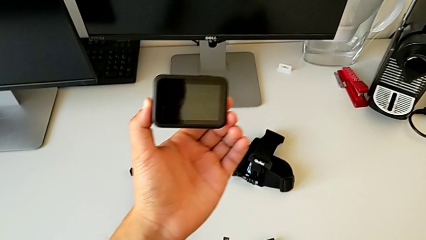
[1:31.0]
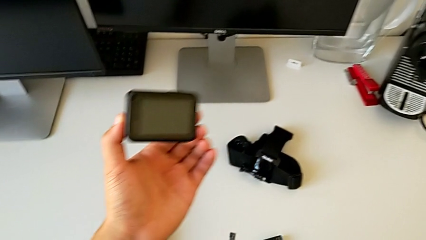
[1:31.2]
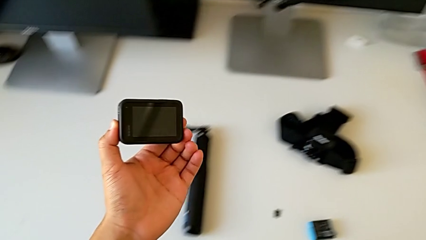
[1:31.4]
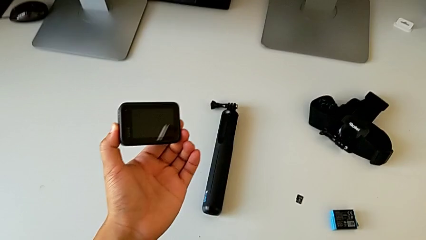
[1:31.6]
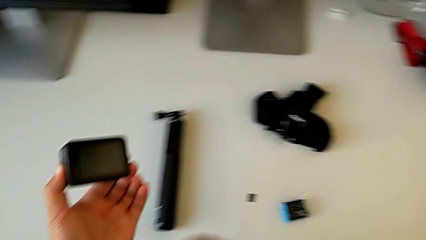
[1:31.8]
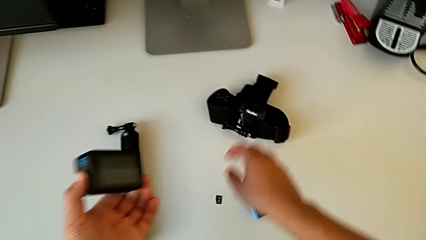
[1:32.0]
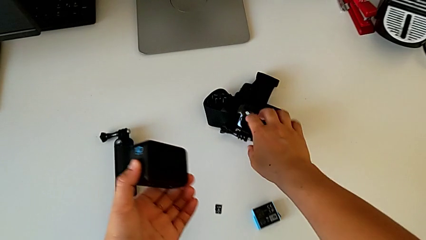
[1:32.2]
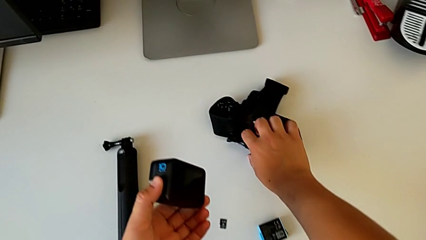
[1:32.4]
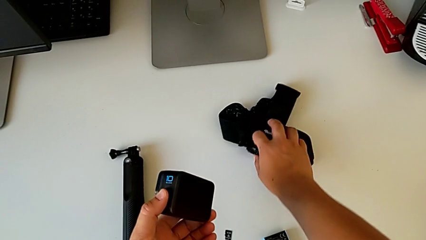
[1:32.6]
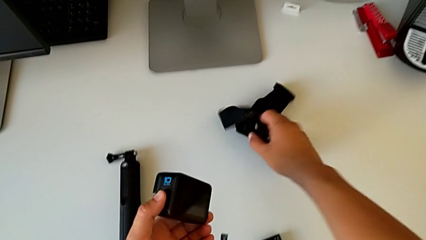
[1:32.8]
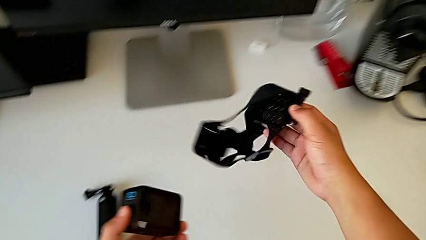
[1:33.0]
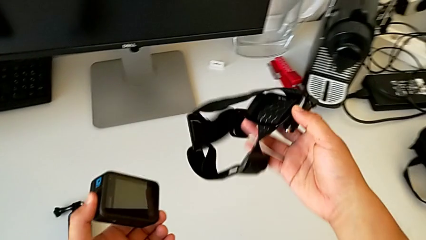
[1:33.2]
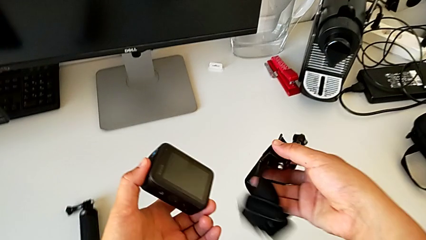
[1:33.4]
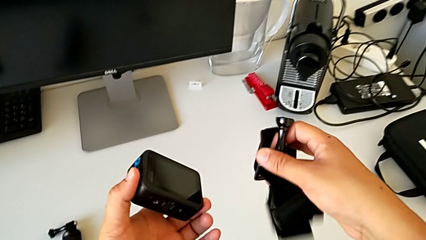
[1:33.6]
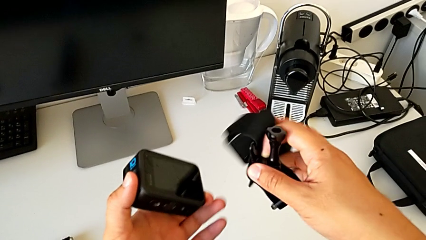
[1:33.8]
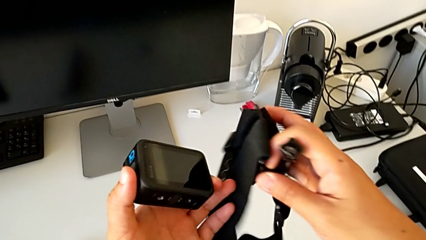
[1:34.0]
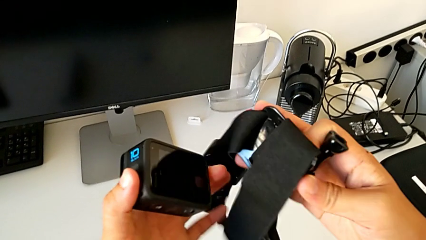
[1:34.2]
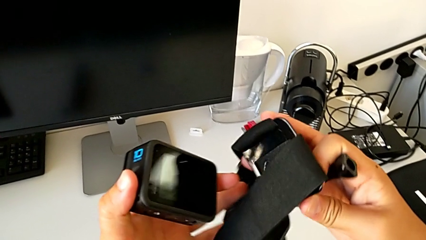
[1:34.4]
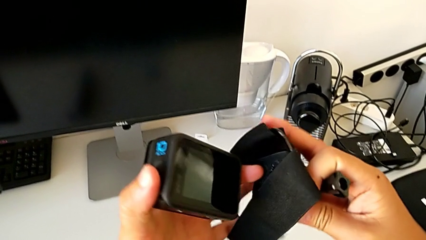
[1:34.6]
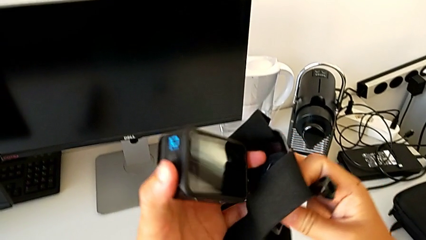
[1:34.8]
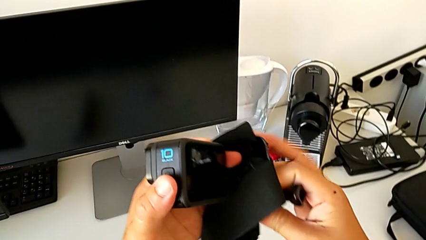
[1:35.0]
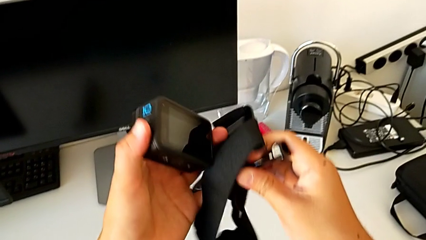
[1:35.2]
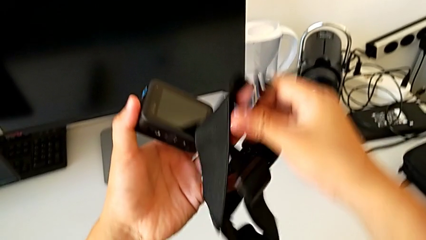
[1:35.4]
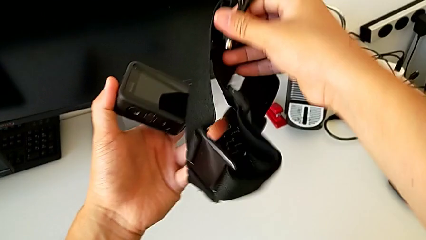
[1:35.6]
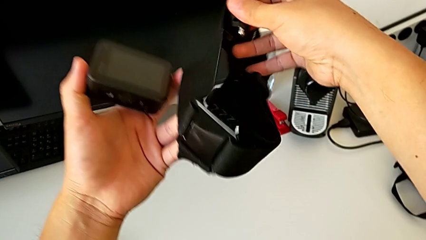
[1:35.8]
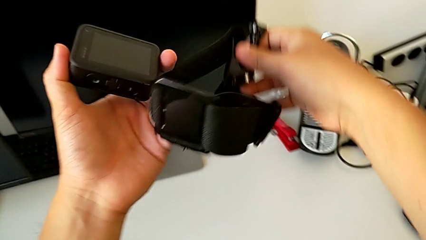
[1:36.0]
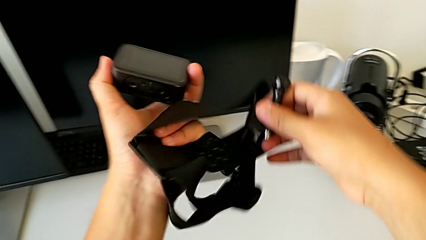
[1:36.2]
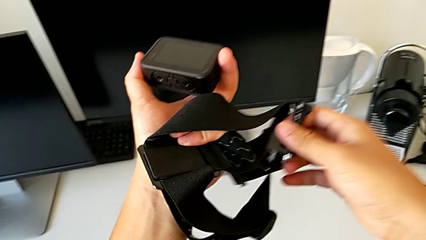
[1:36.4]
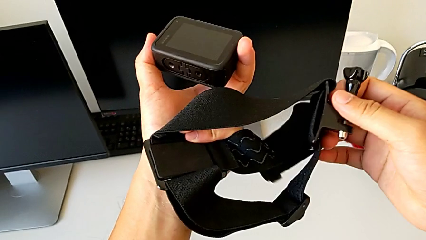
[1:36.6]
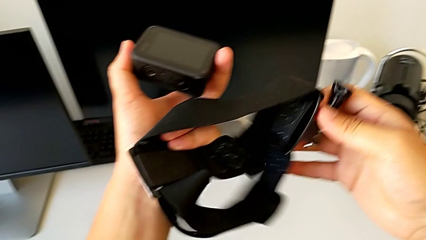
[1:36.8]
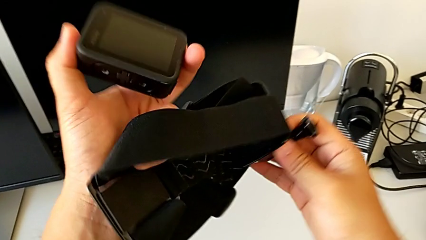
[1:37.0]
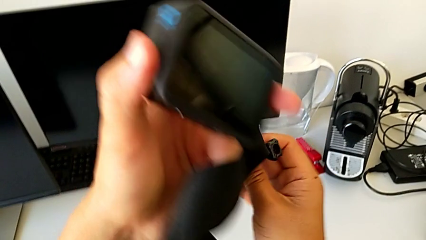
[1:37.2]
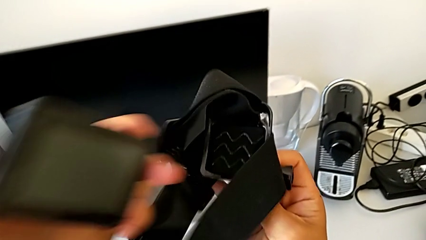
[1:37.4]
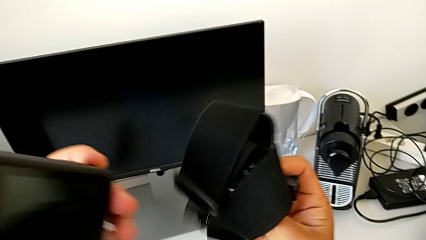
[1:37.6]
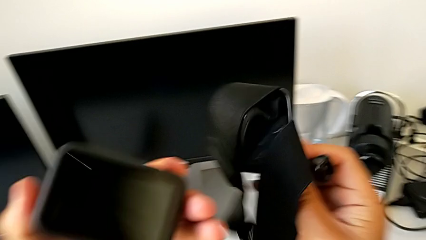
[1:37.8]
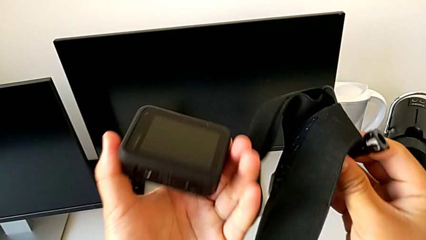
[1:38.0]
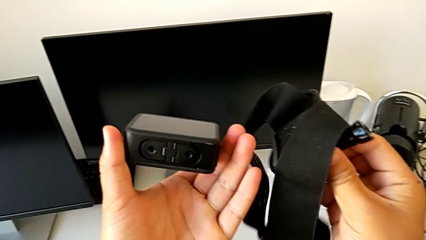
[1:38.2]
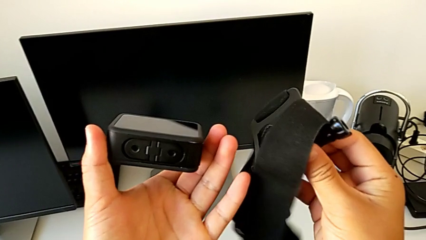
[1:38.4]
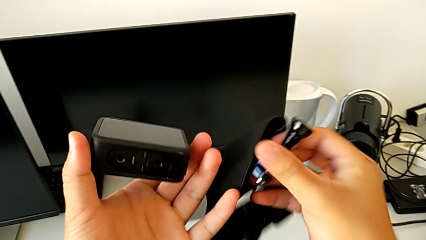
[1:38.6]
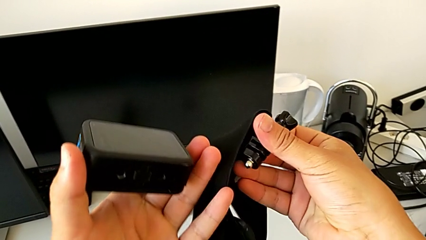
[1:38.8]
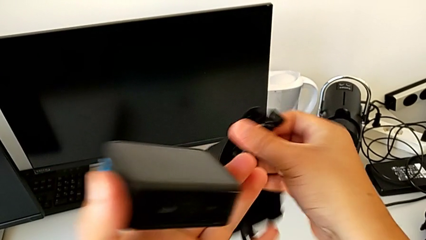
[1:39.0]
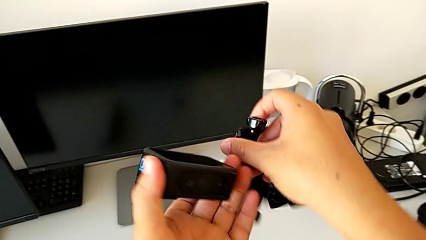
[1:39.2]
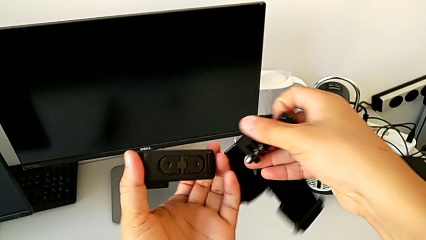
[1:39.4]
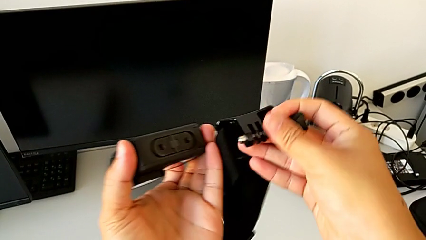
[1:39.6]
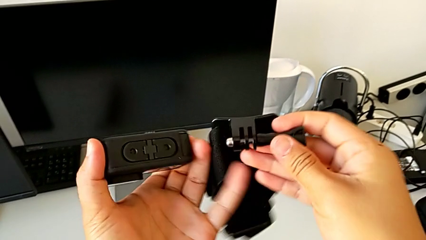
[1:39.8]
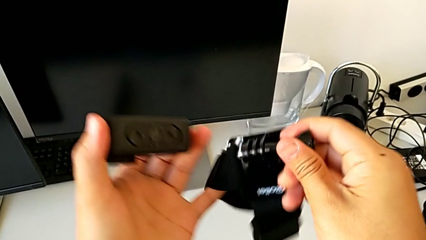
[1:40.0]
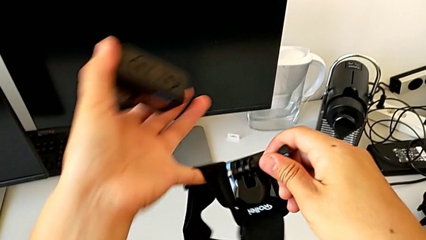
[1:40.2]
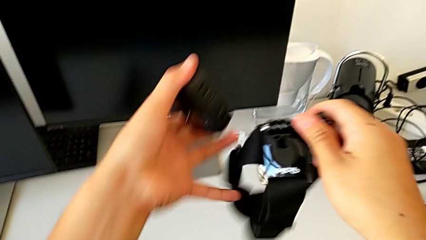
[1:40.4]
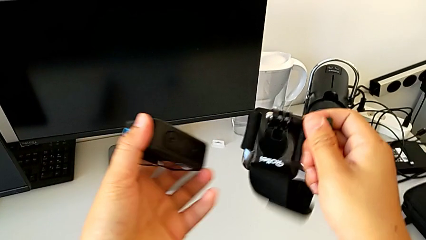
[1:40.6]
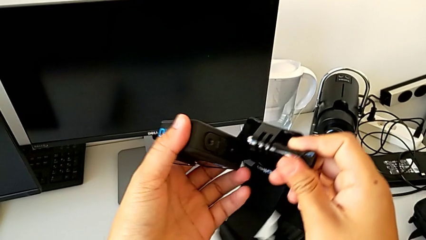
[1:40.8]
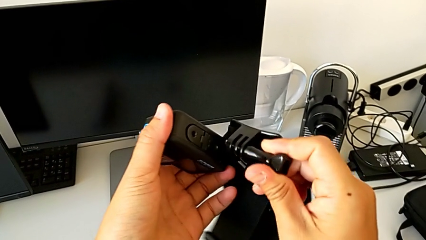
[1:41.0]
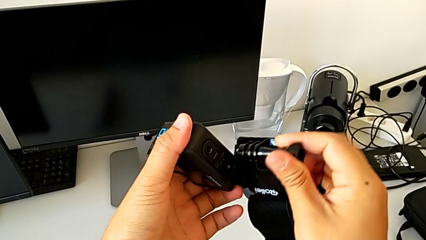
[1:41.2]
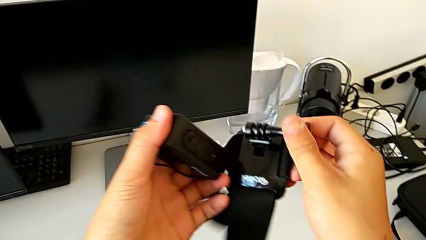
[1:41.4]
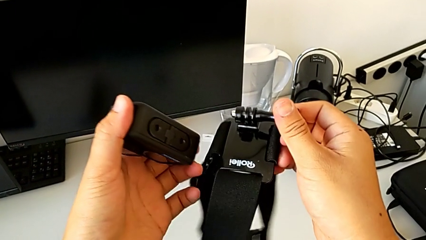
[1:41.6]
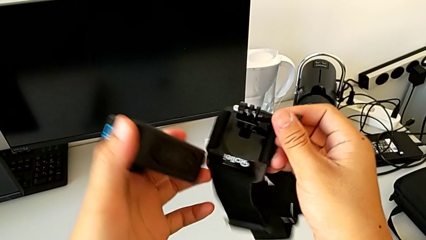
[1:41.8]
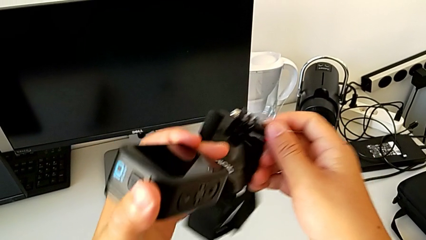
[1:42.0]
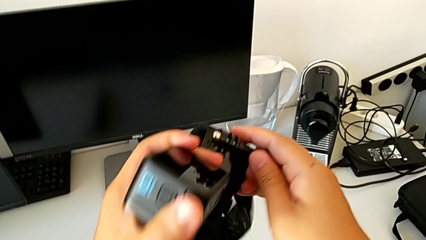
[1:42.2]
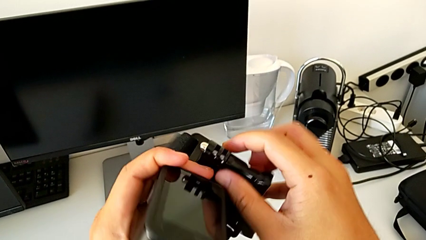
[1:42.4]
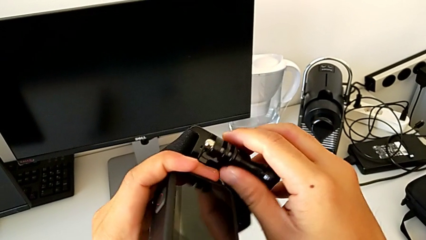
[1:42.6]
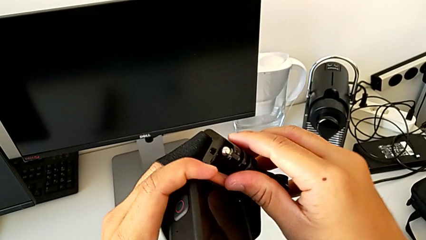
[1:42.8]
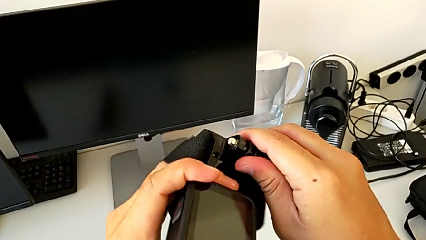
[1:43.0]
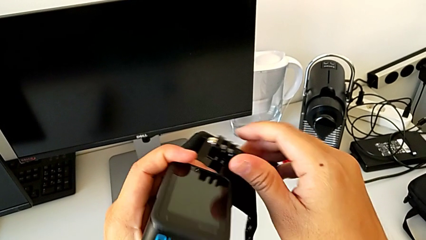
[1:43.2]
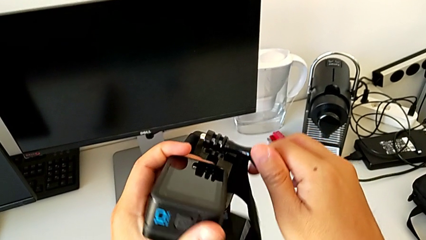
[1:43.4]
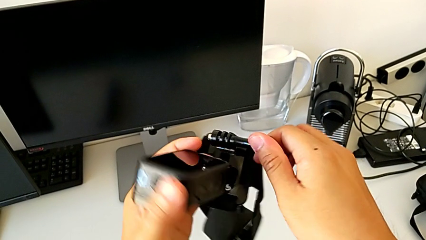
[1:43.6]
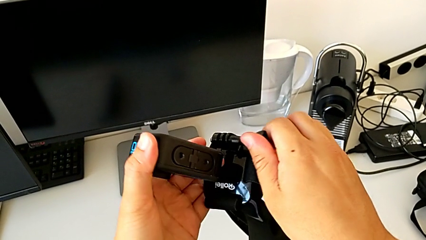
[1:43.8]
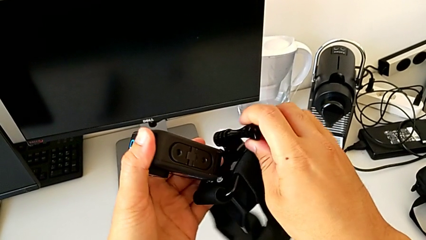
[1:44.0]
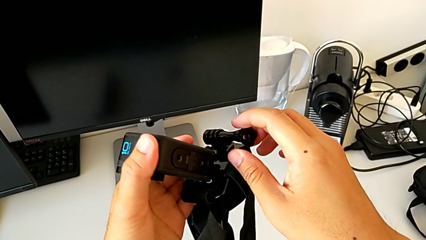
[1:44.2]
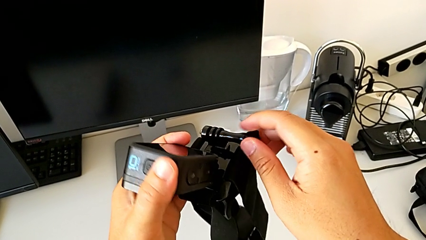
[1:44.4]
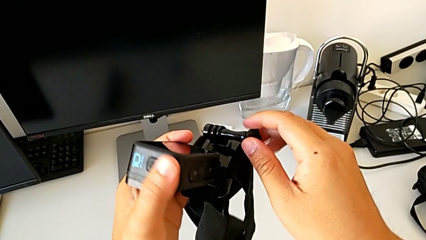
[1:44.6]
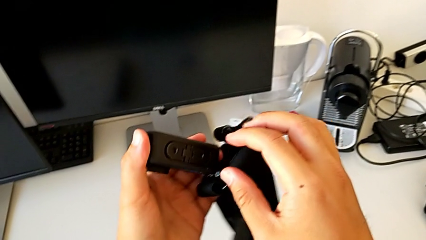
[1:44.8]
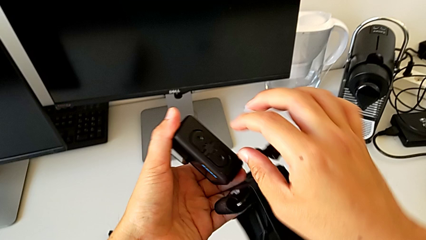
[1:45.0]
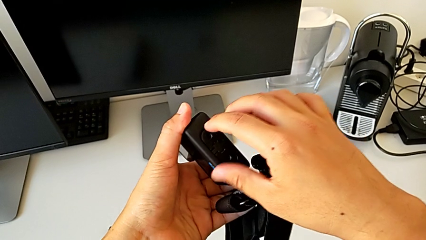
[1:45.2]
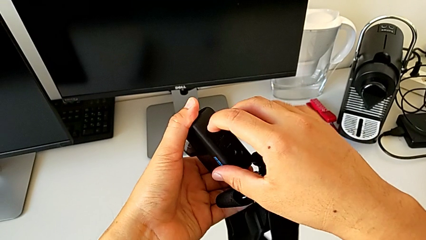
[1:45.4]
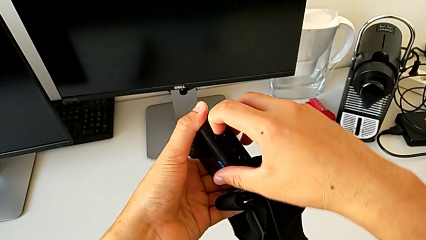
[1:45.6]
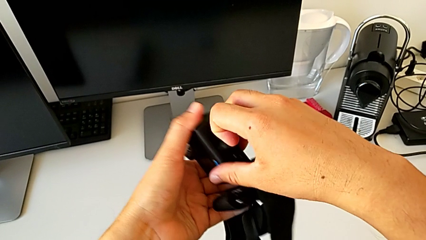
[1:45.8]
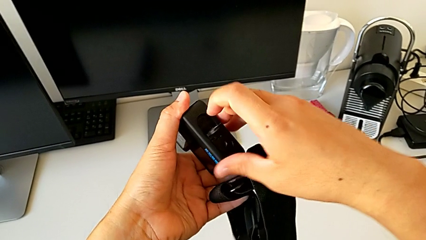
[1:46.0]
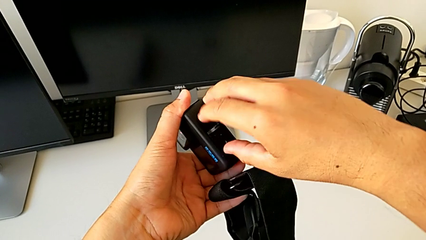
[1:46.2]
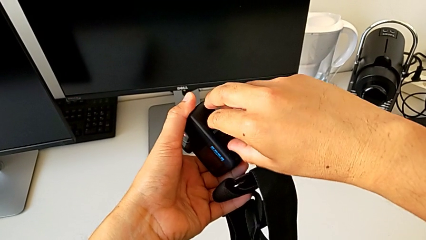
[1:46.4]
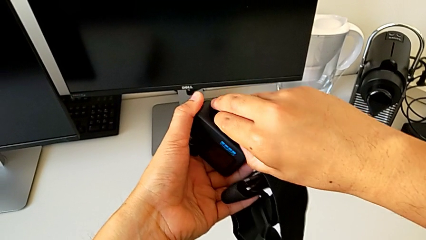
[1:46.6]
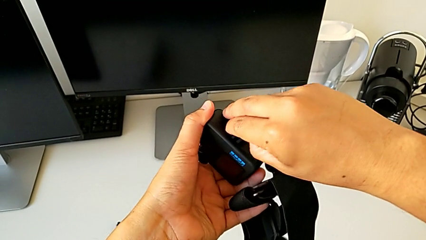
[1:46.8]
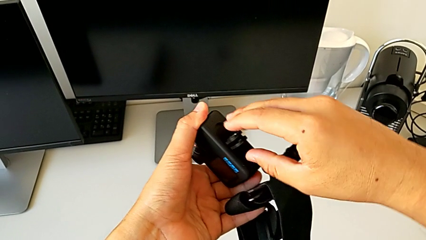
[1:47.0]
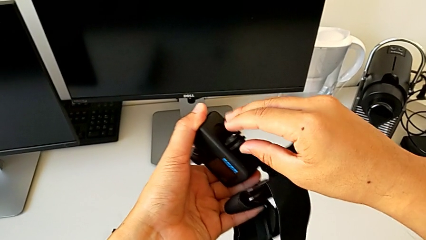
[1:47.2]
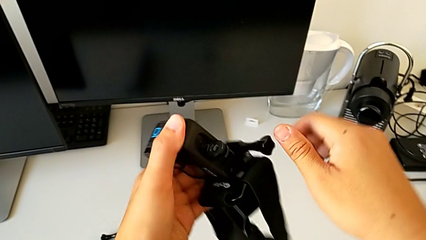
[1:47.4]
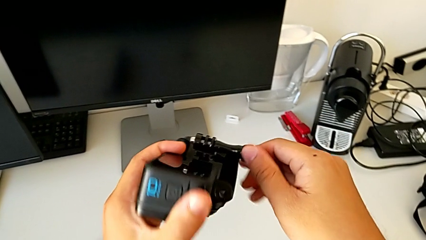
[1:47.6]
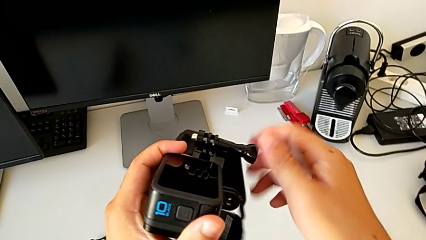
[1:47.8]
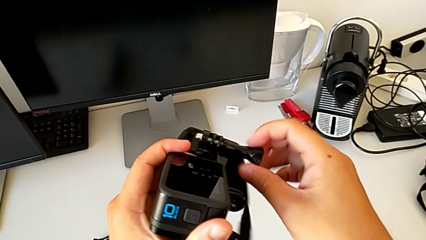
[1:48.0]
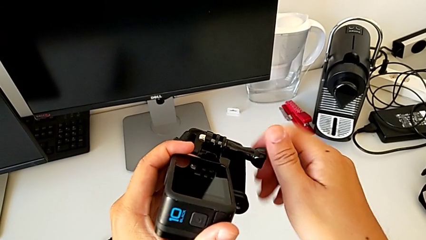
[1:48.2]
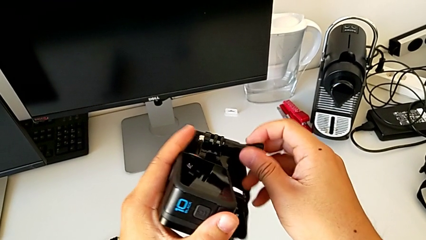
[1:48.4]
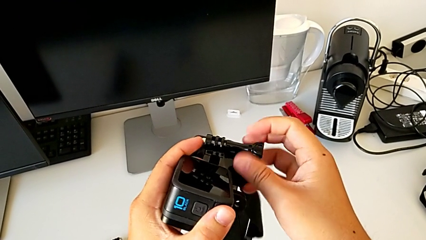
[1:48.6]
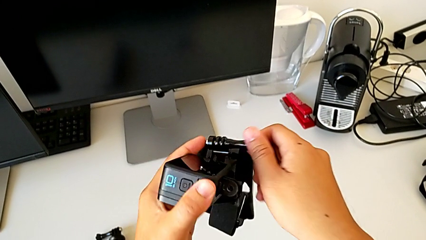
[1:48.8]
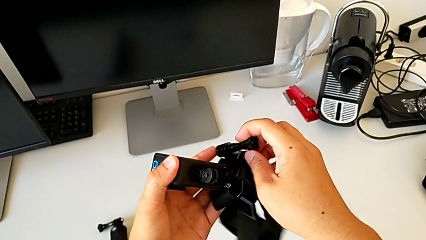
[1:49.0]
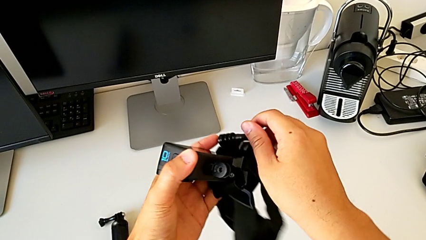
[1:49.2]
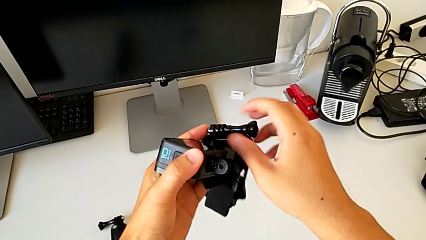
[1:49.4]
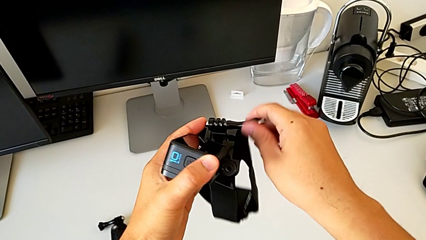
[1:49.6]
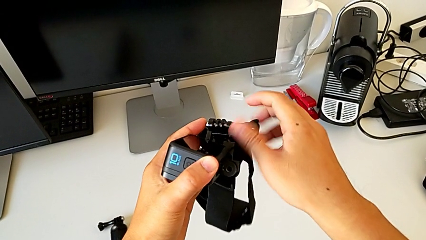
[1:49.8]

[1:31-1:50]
The camera wearer is mounting the GoPro on the strap. They lift the strap, inspect it, wrongly align it, grab the mounting peg, open it, grab the screw and unscrew it.
